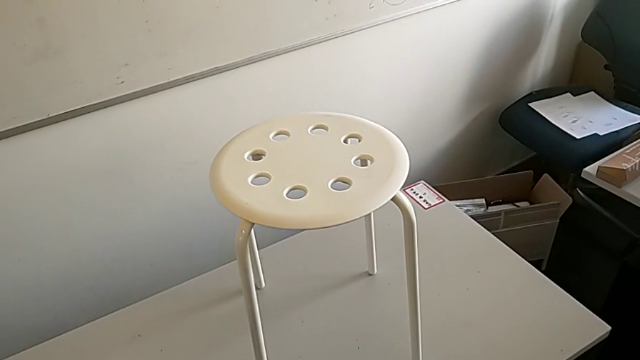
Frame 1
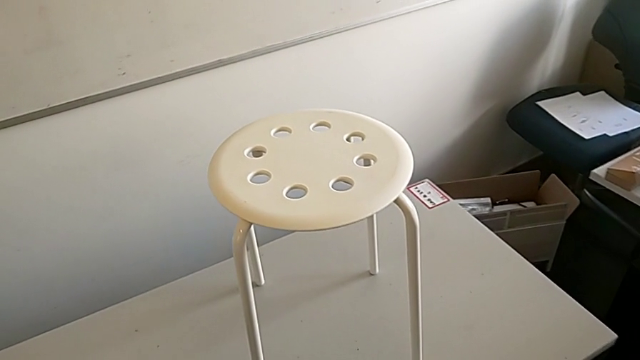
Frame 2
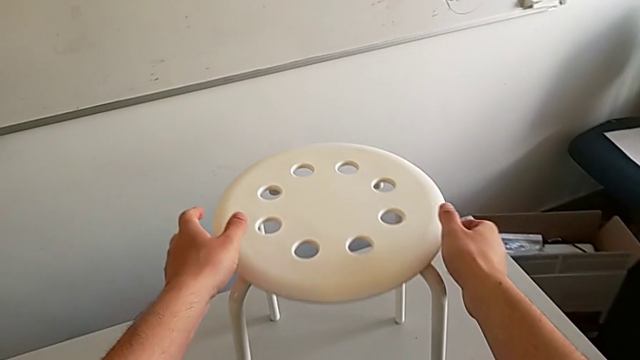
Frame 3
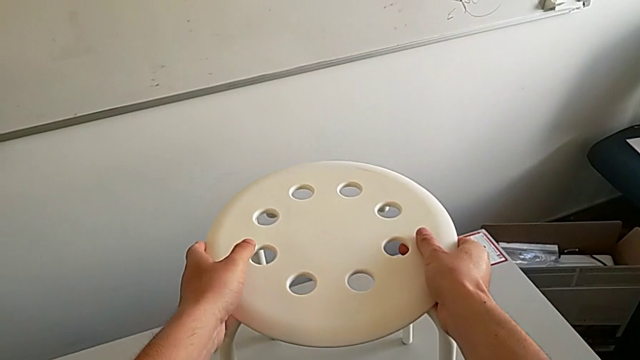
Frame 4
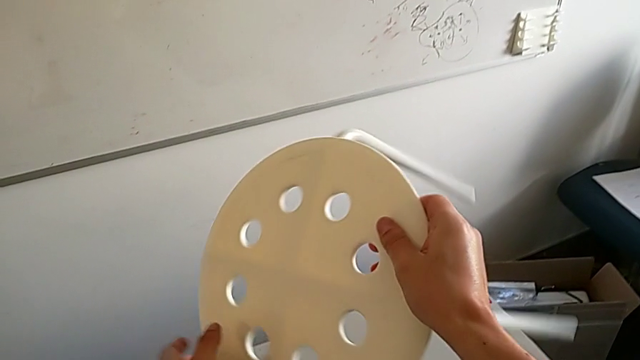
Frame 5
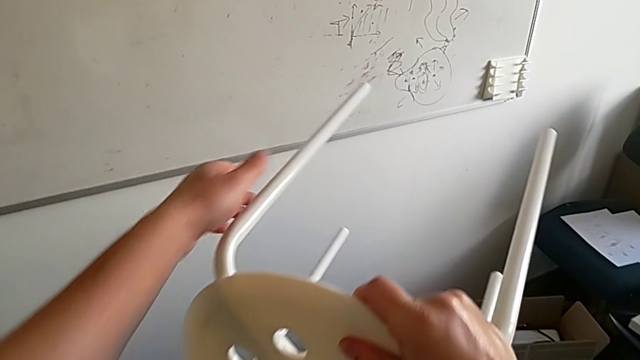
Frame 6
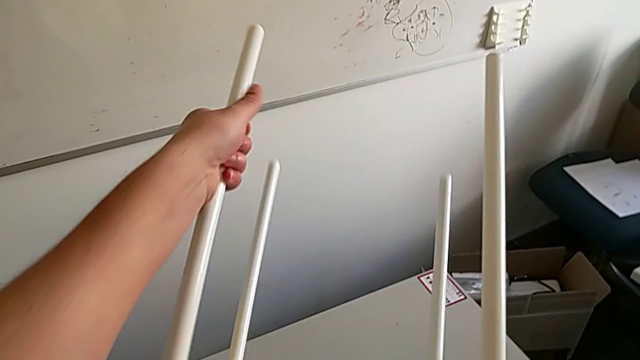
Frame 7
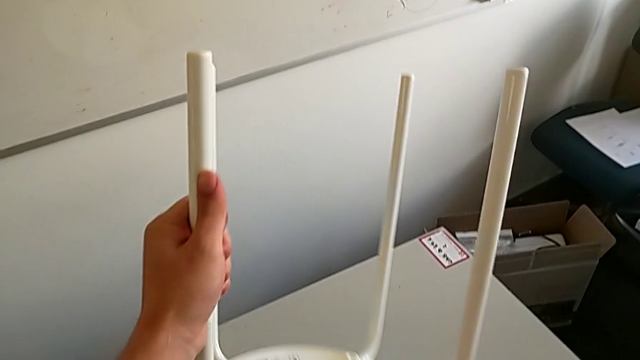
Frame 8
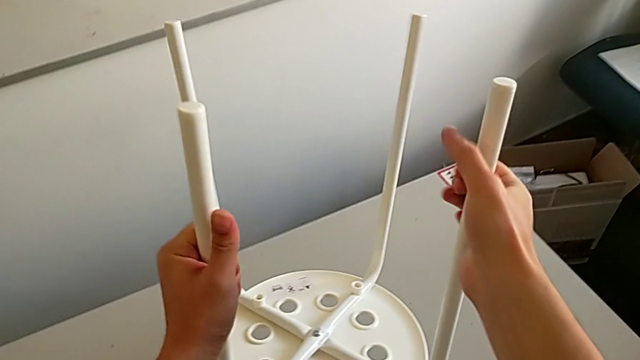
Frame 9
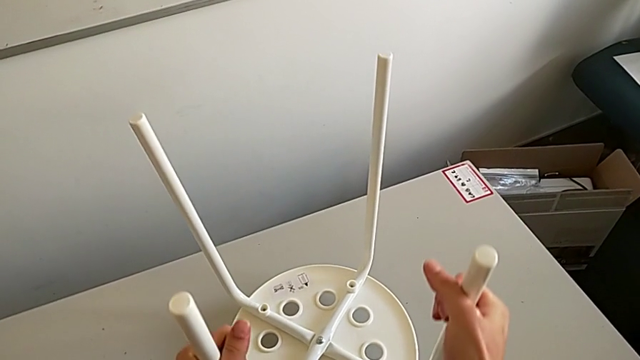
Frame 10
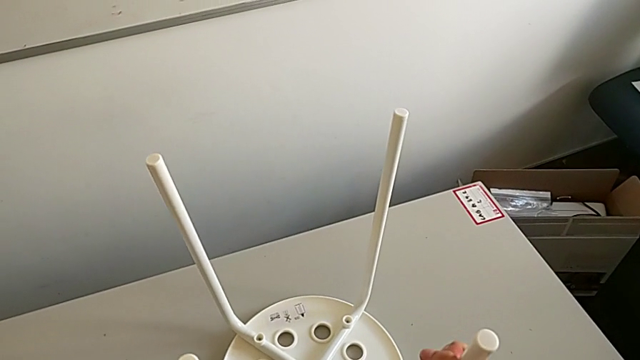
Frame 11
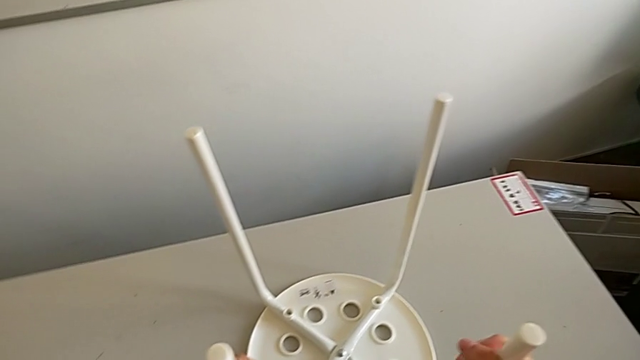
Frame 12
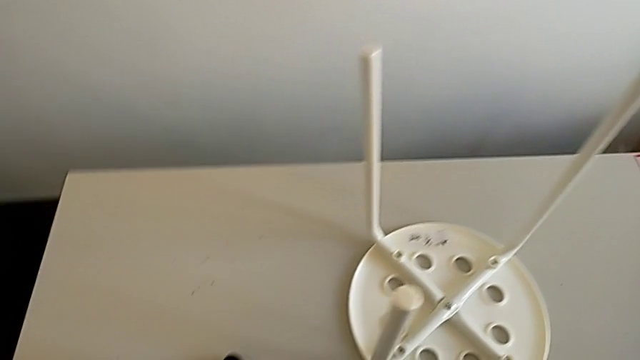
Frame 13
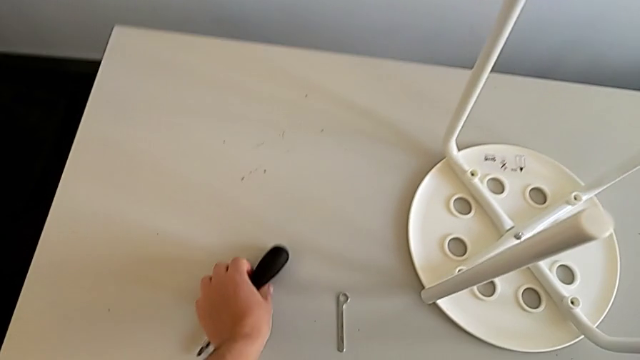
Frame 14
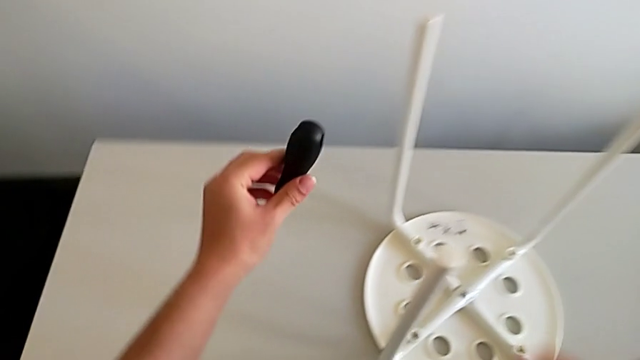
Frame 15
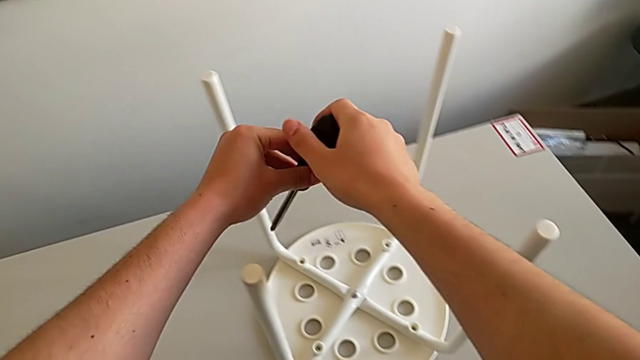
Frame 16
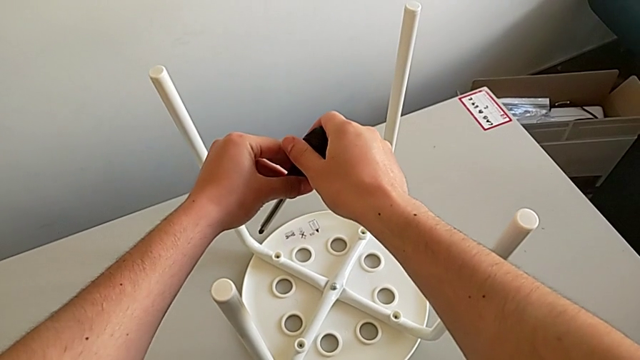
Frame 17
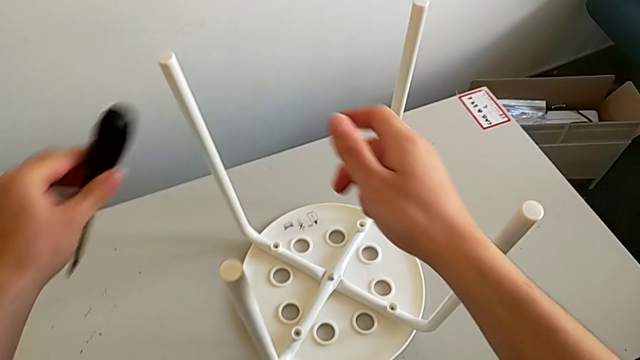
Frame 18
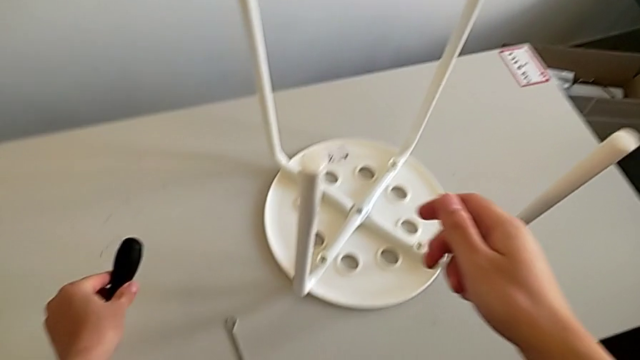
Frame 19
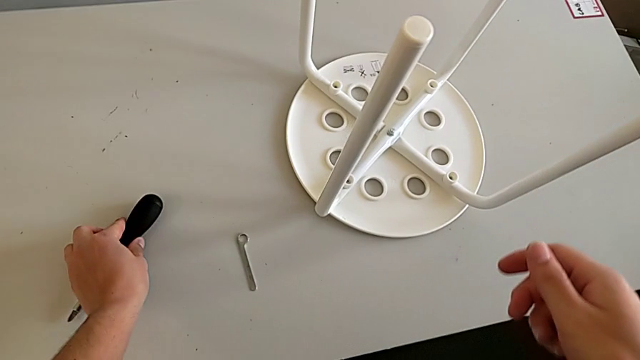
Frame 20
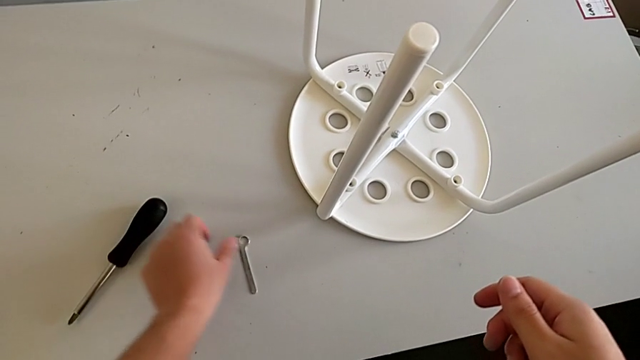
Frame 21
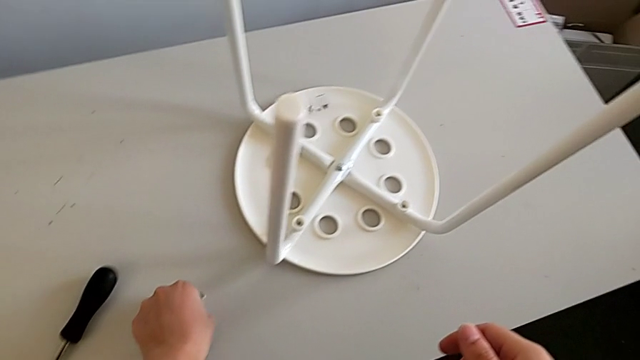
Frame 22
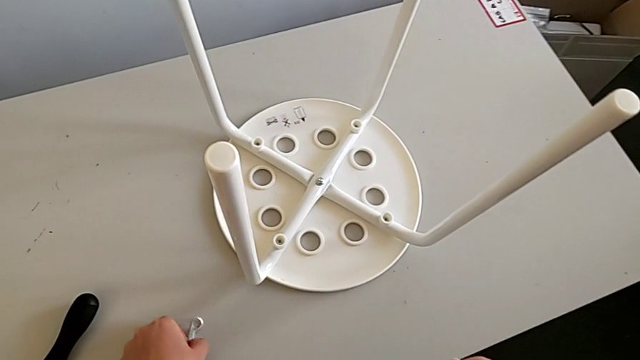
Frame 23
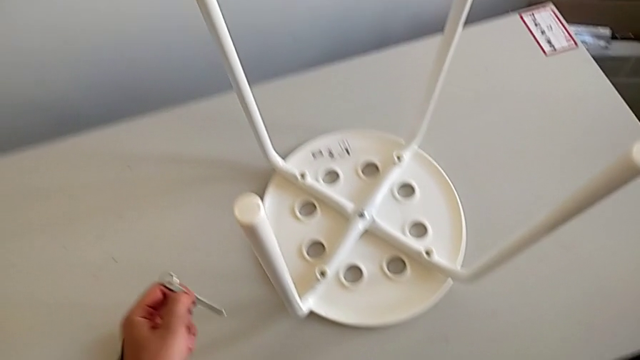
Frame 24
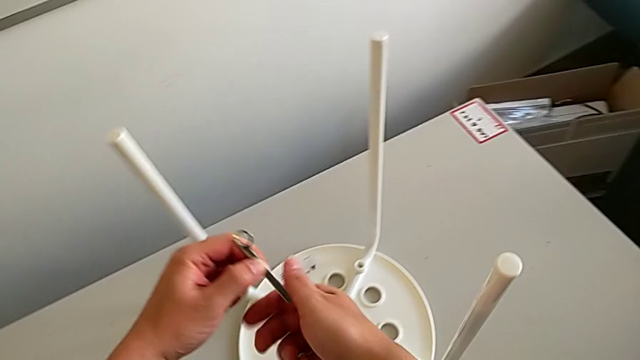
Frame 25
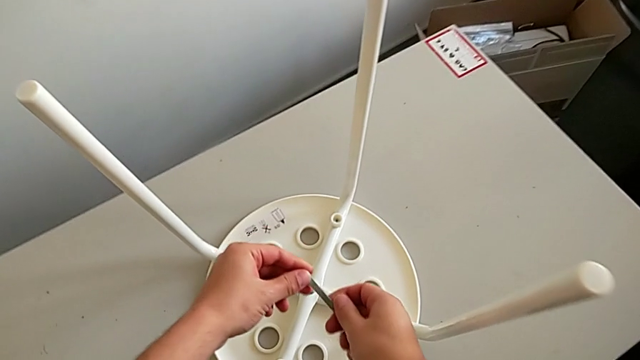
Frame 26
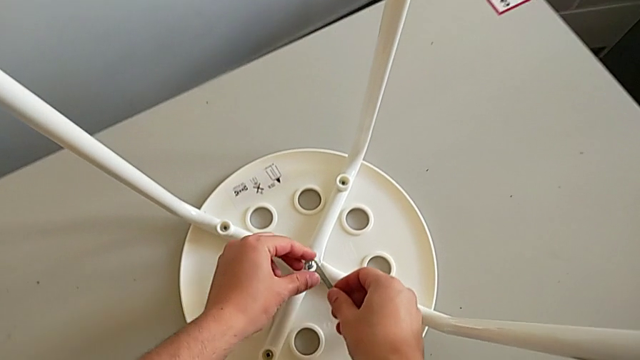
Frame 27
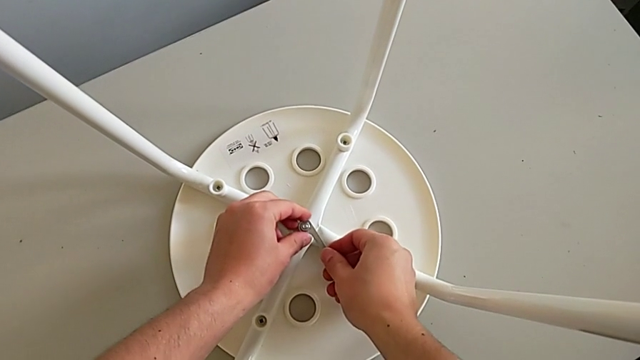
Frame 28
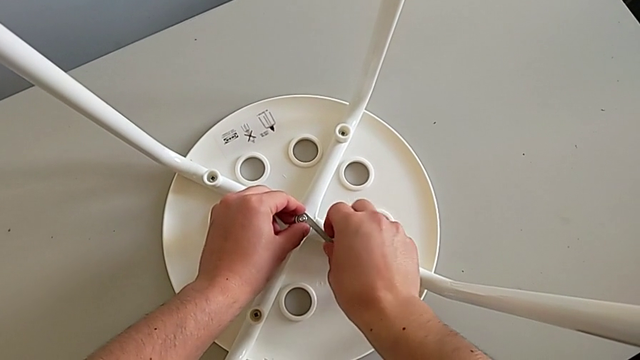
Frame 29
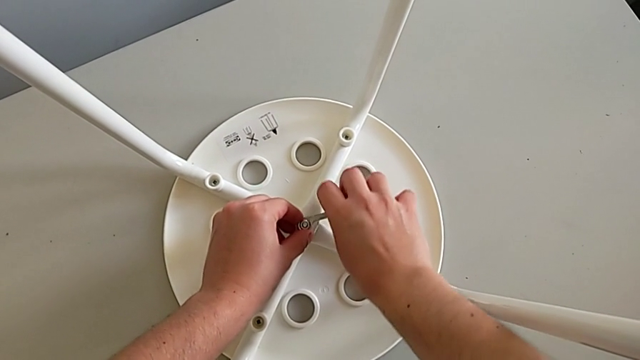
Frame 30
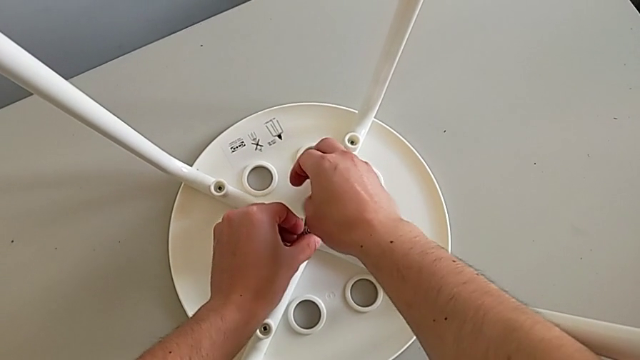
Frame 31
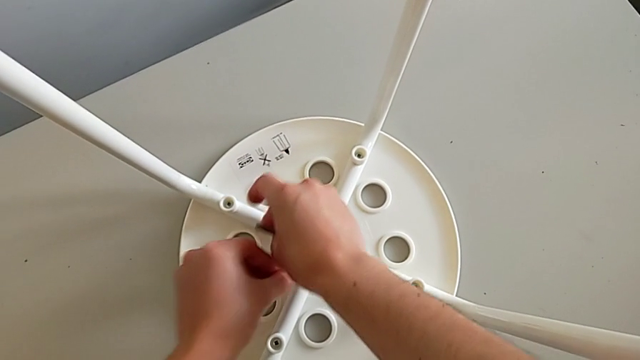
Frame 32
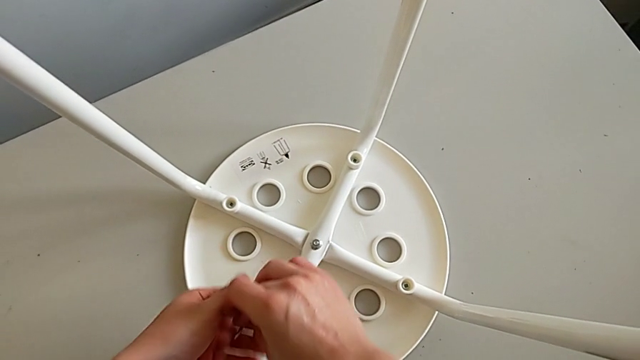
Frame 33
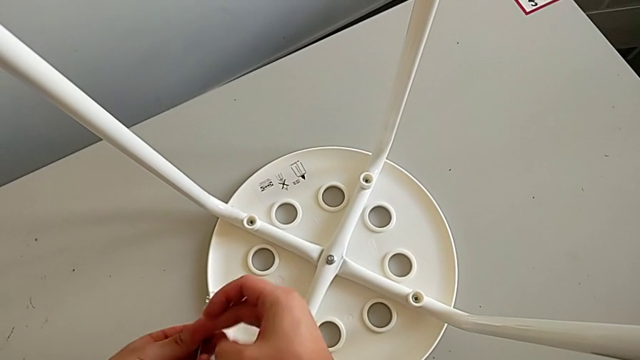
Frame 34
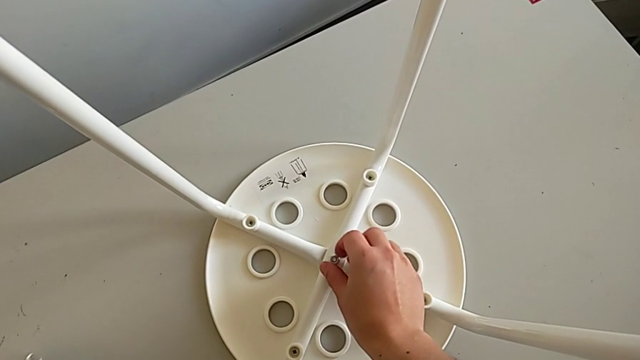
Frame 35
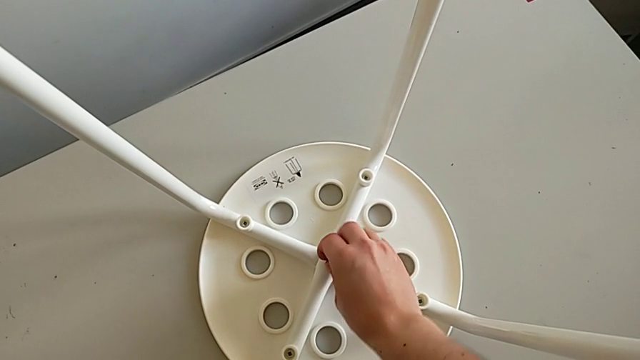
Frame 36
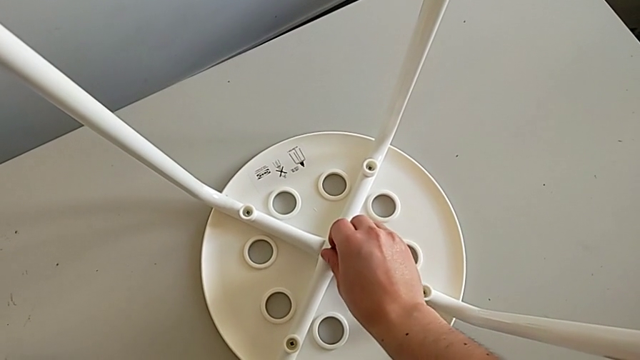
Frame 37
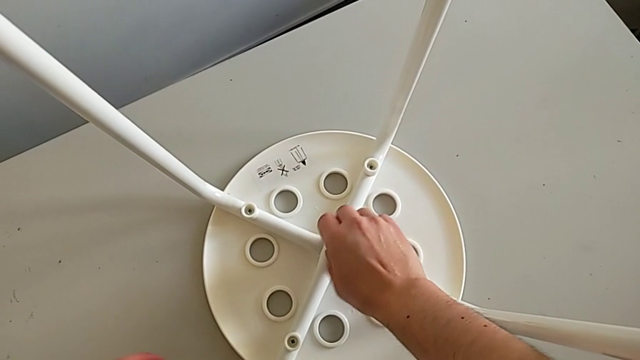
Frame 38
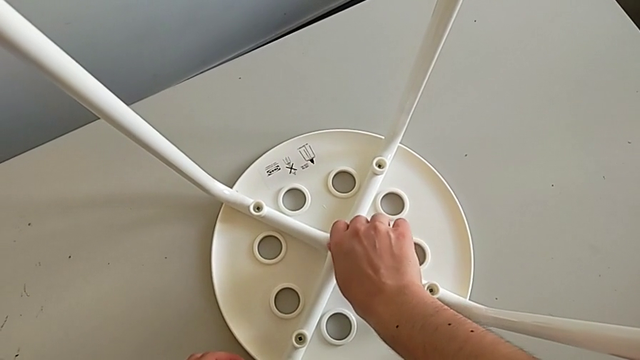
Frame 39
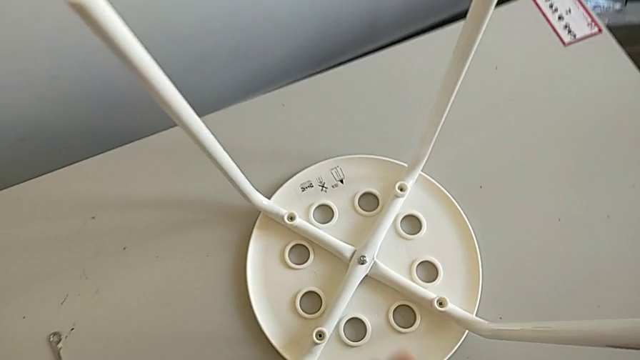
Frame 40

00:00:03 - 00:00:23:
The camera wearer unscrews the middle bolt. They grab the stool, rotate it and place it. They wrongly grab and drop the screwdriver. They grab the hexagonal wrench, unscrew the middle hex nut, withdraw the hexagonal wrench and unscrew the hex nut.

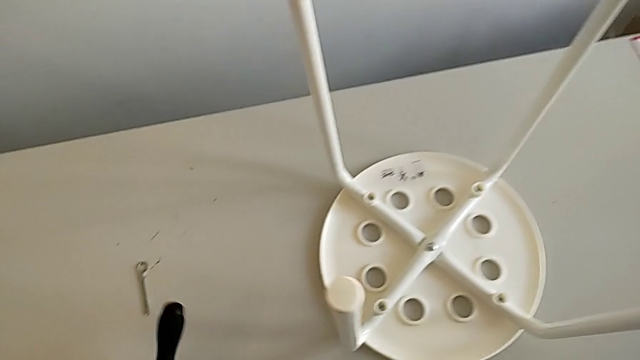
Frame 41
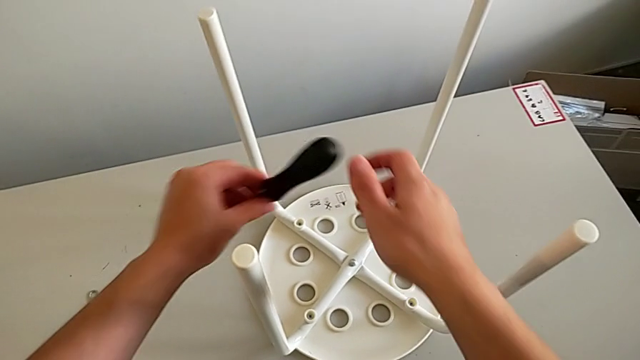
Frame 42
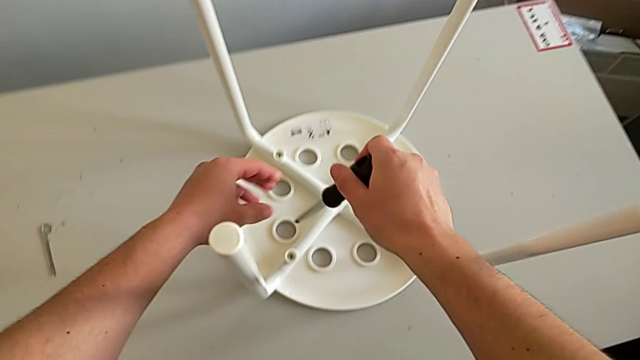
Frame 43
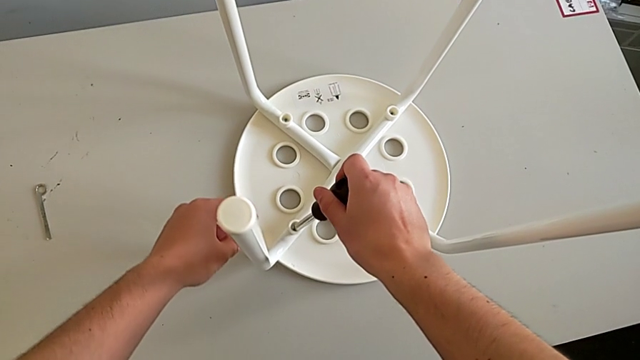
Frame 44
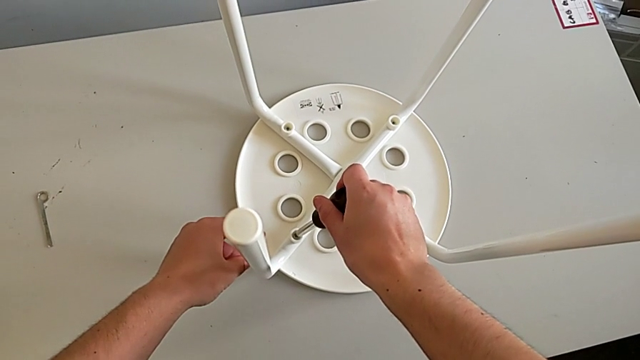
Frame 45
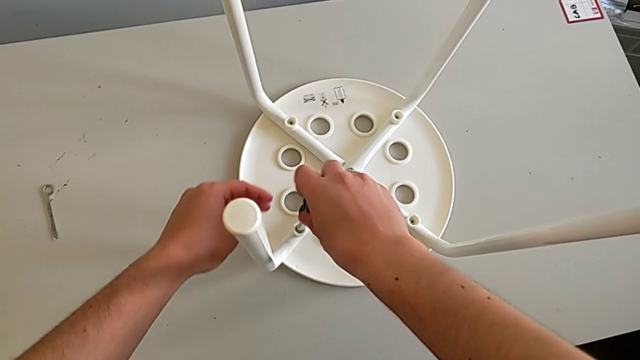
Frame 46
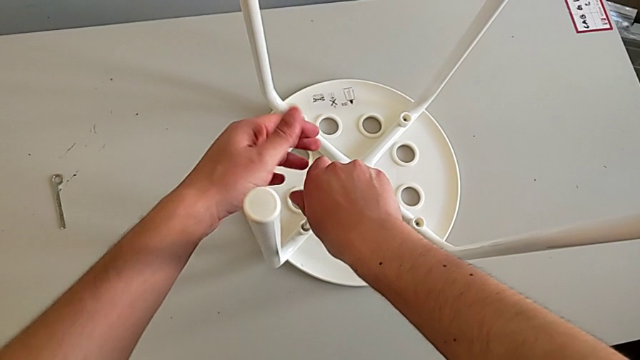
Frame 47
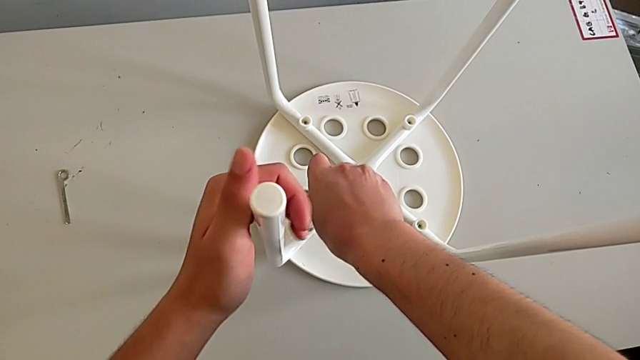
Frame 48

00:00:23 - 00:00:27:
The camera wearer is disassembling the screws from the legs. They grab the screwdriver and begin to unscrew the first screw with the right hand.
